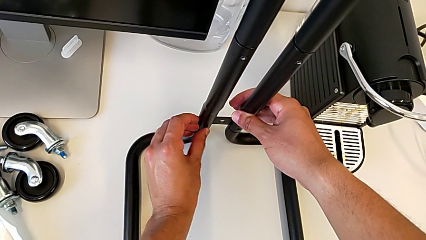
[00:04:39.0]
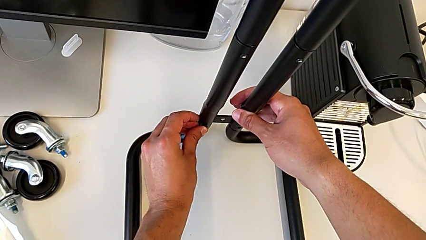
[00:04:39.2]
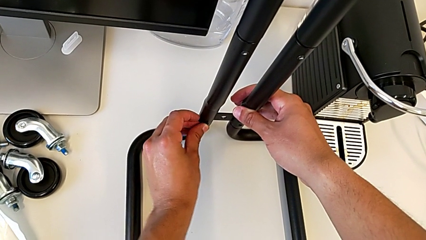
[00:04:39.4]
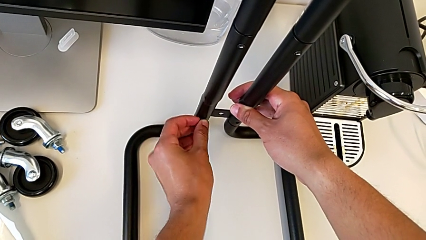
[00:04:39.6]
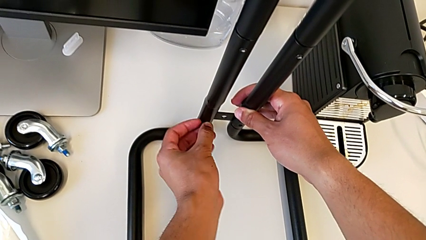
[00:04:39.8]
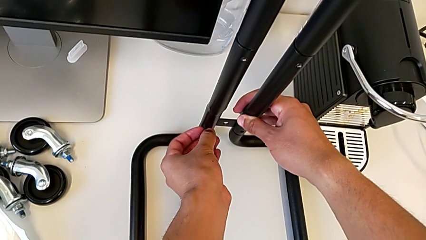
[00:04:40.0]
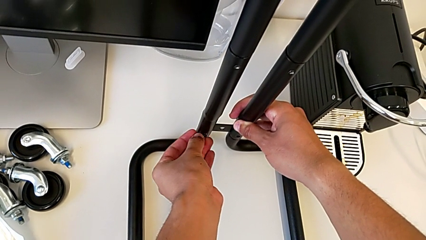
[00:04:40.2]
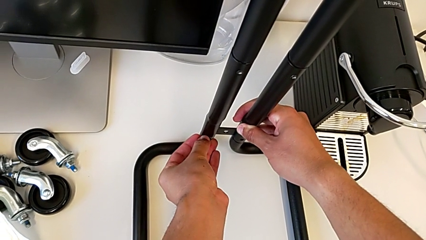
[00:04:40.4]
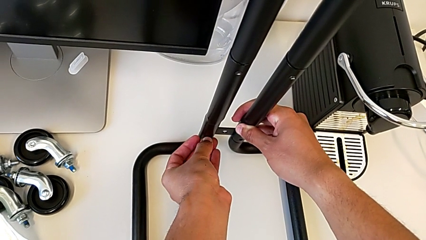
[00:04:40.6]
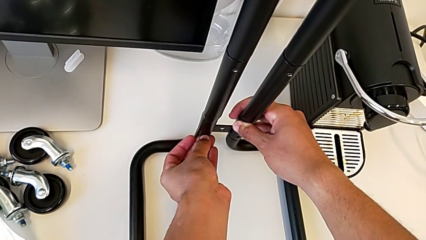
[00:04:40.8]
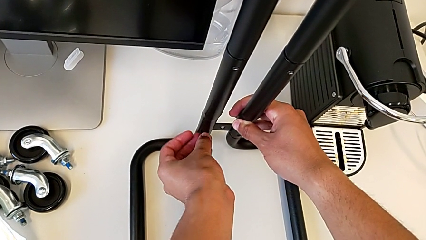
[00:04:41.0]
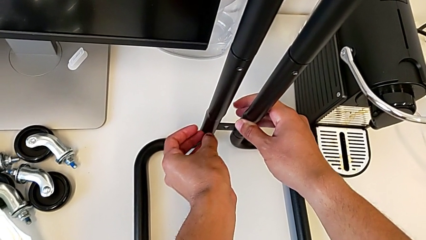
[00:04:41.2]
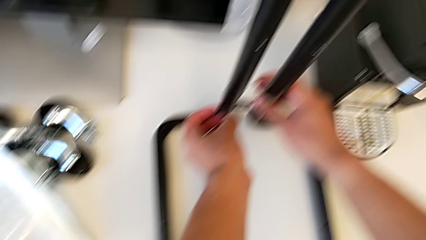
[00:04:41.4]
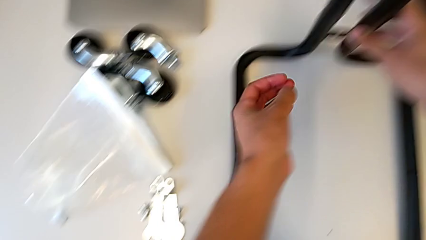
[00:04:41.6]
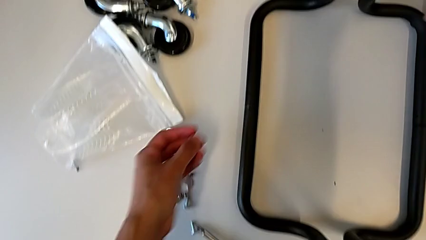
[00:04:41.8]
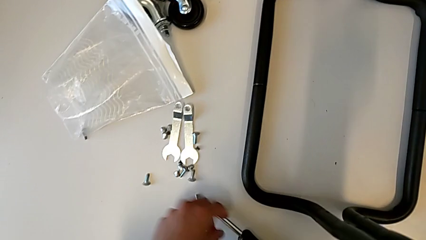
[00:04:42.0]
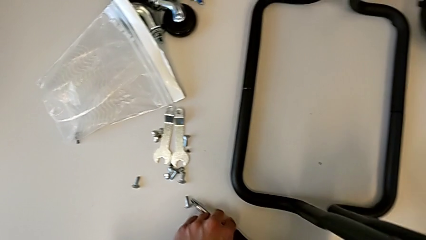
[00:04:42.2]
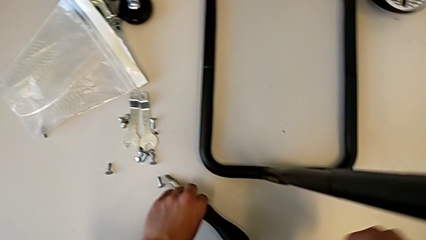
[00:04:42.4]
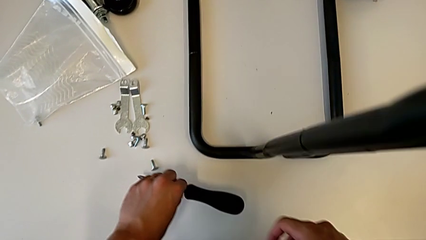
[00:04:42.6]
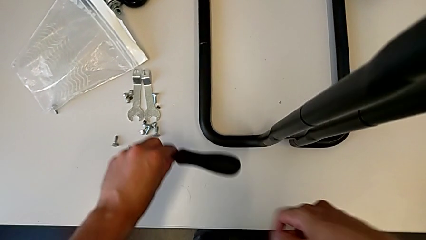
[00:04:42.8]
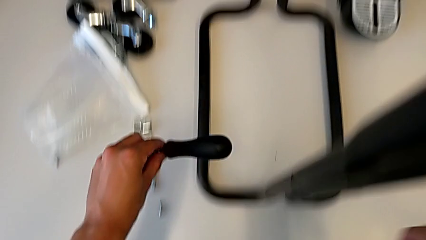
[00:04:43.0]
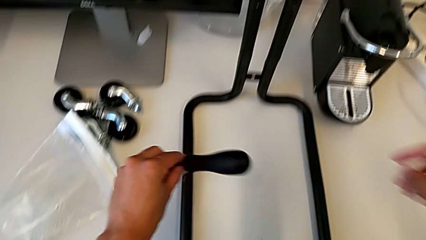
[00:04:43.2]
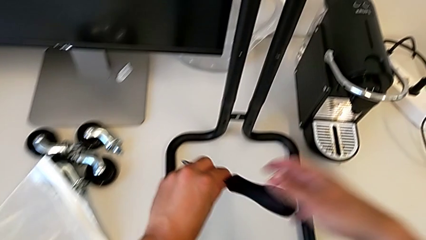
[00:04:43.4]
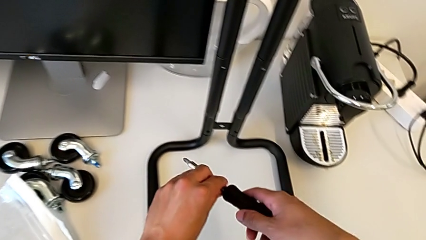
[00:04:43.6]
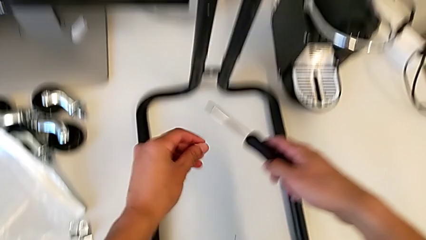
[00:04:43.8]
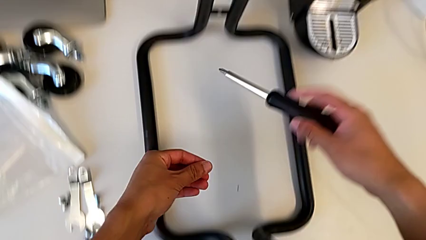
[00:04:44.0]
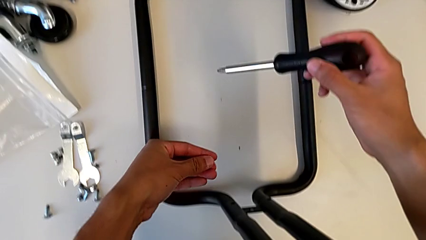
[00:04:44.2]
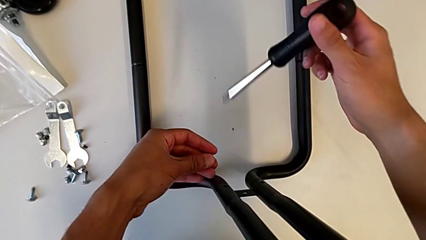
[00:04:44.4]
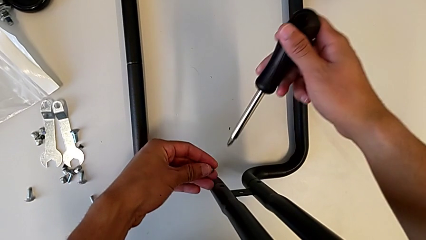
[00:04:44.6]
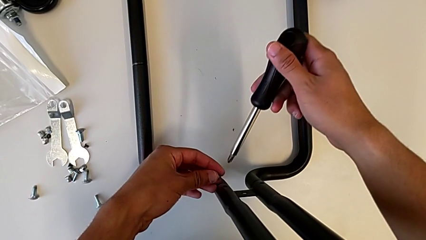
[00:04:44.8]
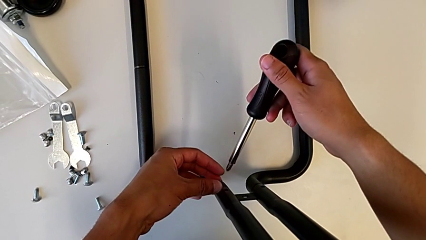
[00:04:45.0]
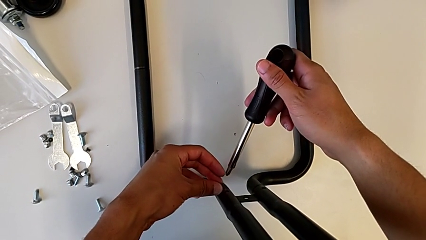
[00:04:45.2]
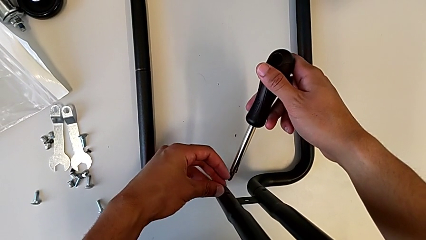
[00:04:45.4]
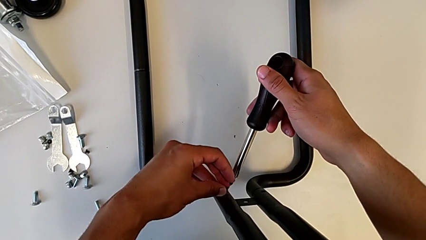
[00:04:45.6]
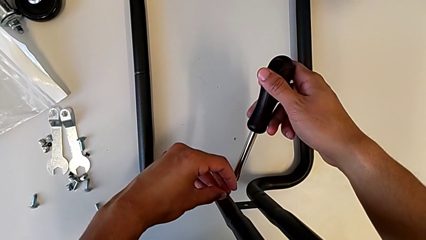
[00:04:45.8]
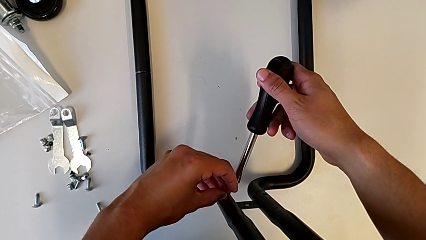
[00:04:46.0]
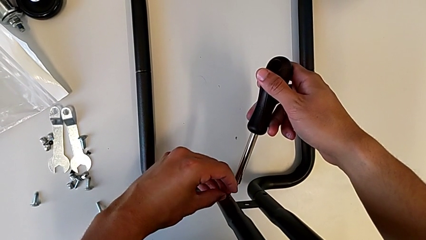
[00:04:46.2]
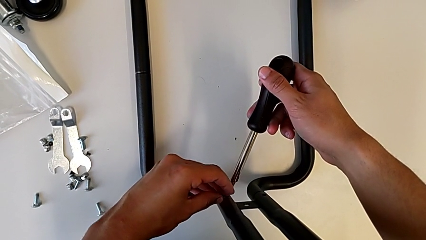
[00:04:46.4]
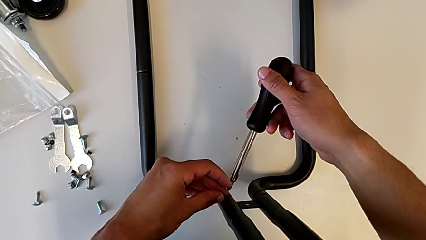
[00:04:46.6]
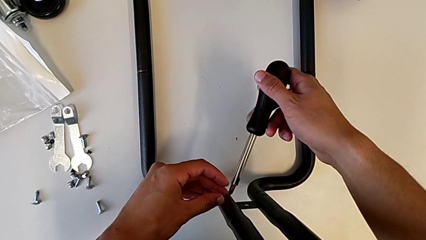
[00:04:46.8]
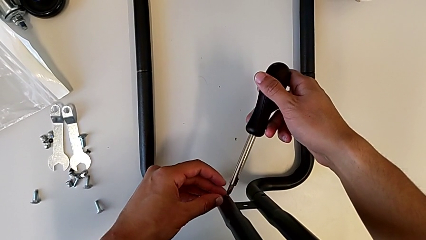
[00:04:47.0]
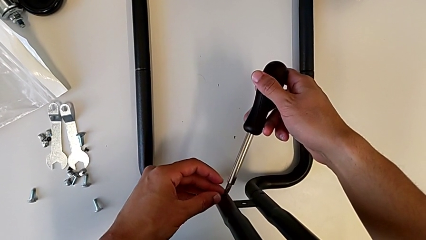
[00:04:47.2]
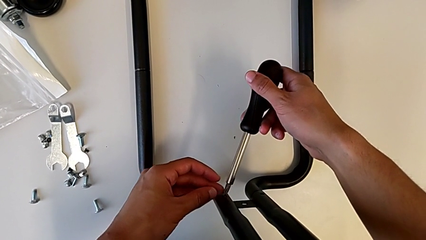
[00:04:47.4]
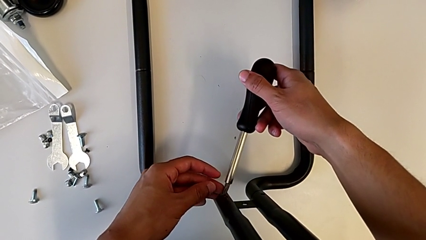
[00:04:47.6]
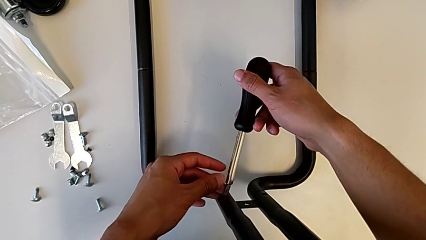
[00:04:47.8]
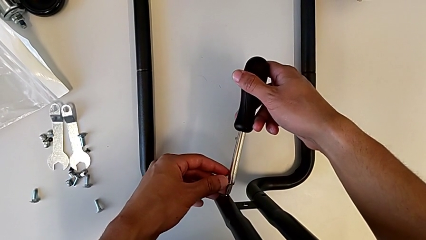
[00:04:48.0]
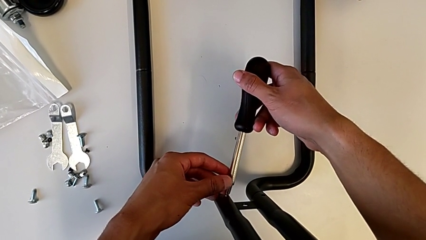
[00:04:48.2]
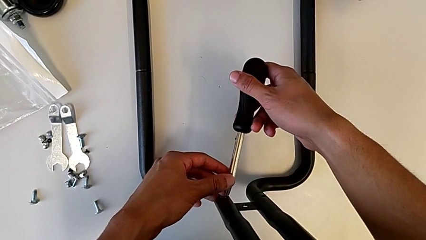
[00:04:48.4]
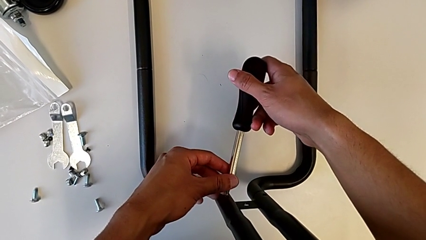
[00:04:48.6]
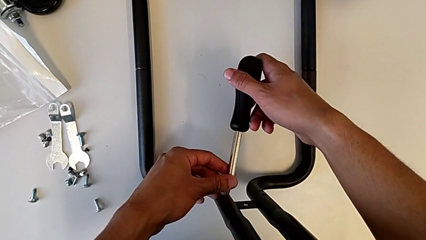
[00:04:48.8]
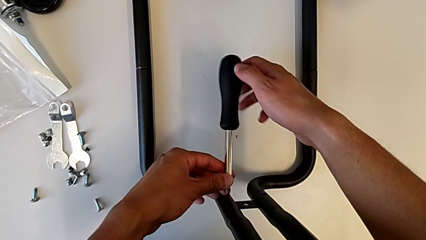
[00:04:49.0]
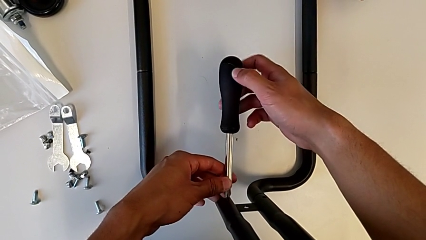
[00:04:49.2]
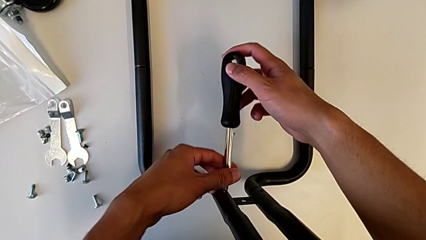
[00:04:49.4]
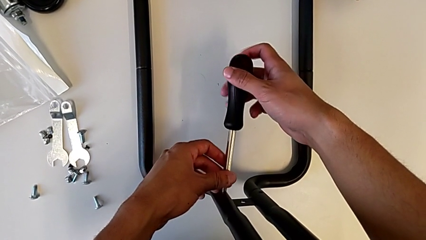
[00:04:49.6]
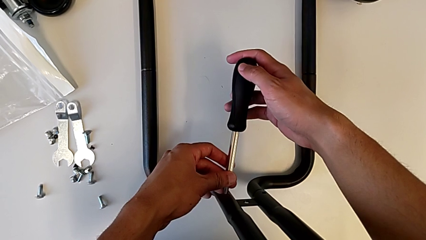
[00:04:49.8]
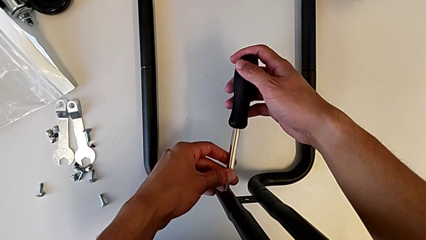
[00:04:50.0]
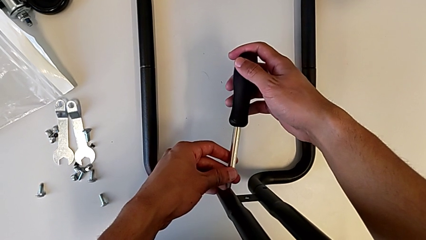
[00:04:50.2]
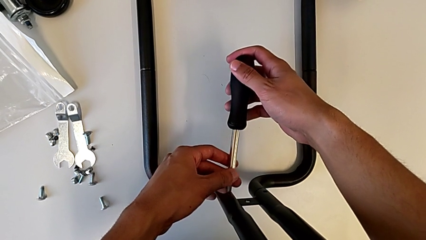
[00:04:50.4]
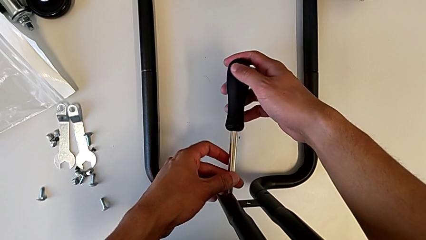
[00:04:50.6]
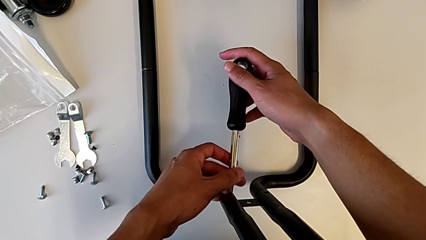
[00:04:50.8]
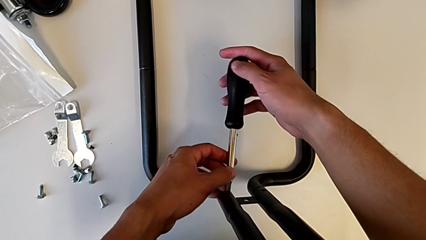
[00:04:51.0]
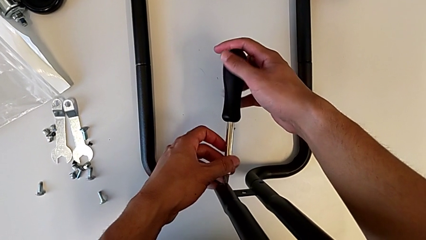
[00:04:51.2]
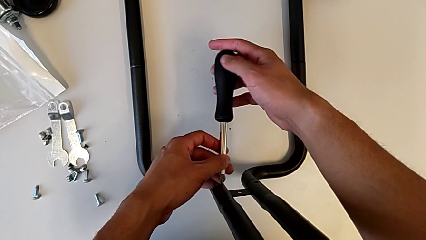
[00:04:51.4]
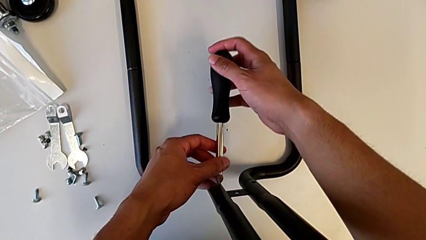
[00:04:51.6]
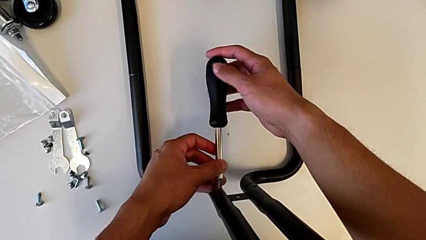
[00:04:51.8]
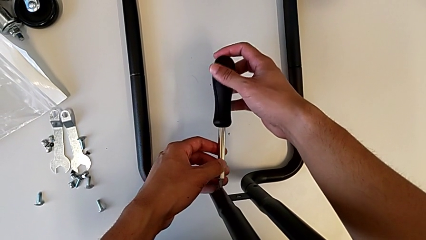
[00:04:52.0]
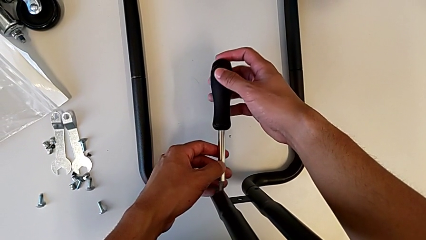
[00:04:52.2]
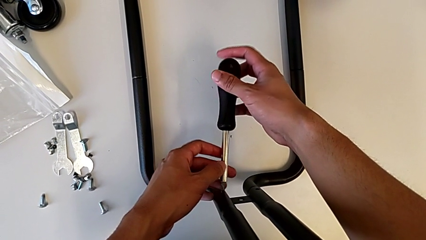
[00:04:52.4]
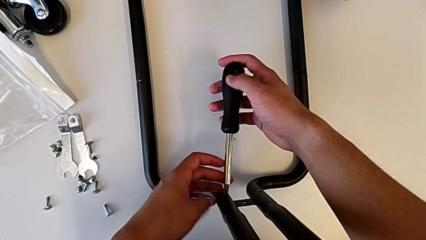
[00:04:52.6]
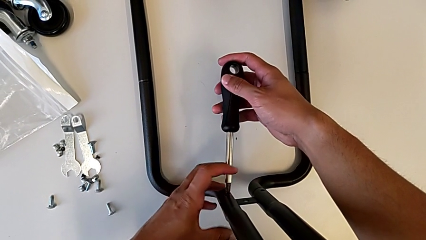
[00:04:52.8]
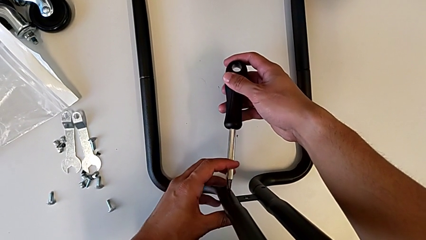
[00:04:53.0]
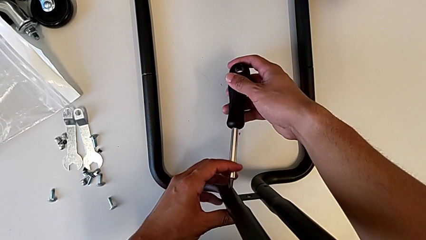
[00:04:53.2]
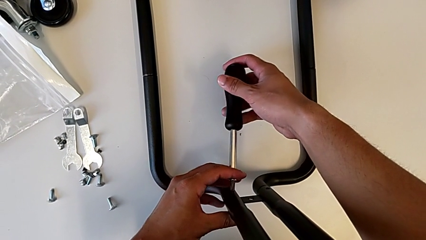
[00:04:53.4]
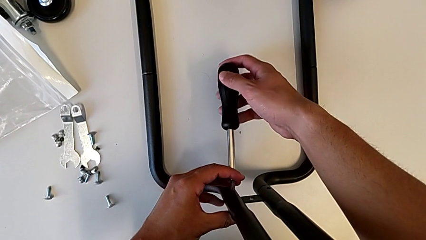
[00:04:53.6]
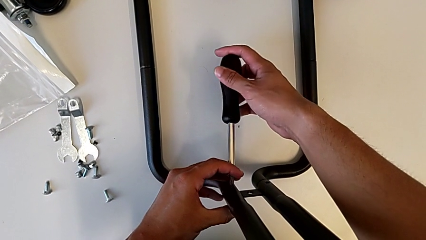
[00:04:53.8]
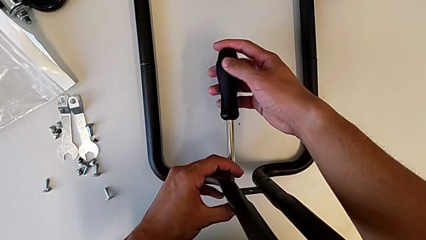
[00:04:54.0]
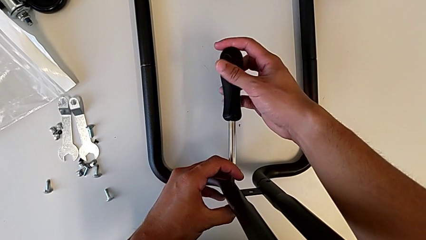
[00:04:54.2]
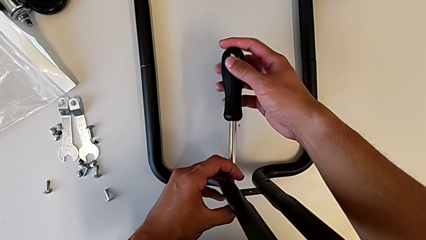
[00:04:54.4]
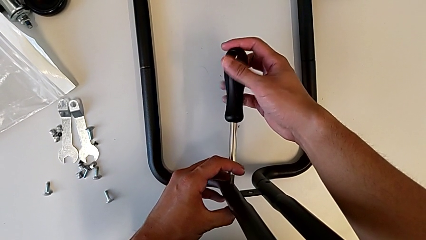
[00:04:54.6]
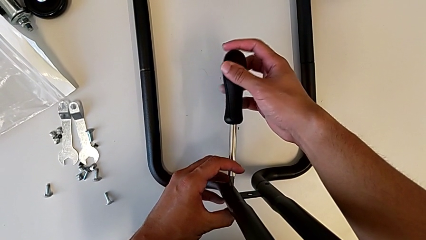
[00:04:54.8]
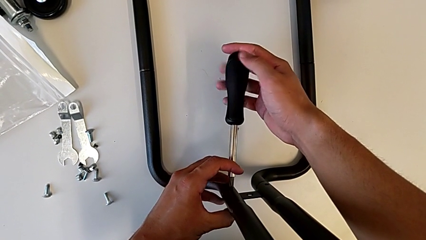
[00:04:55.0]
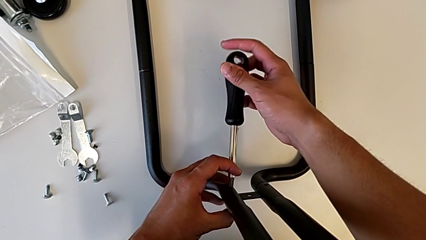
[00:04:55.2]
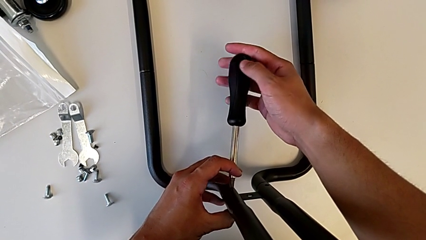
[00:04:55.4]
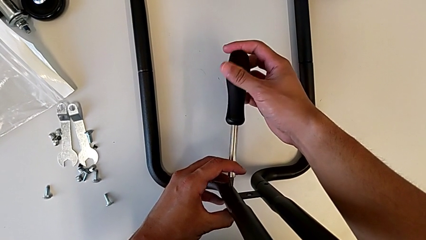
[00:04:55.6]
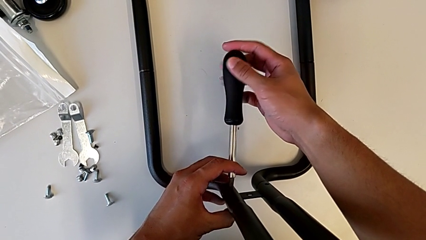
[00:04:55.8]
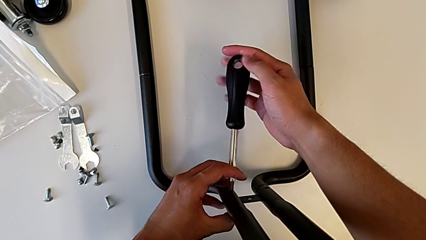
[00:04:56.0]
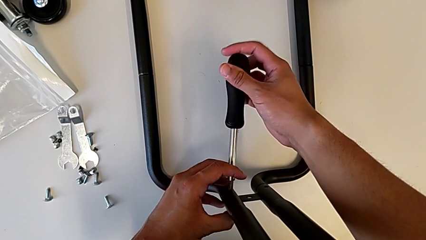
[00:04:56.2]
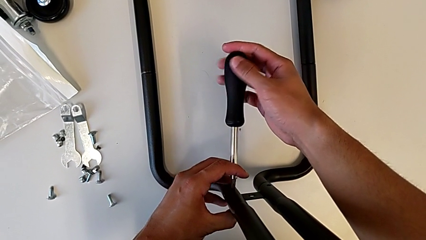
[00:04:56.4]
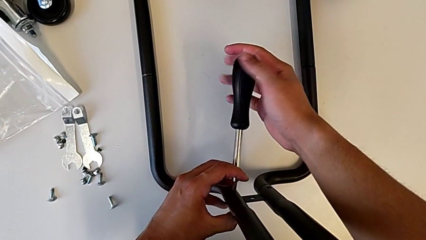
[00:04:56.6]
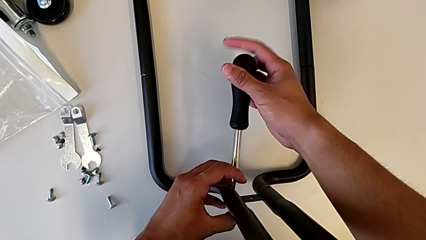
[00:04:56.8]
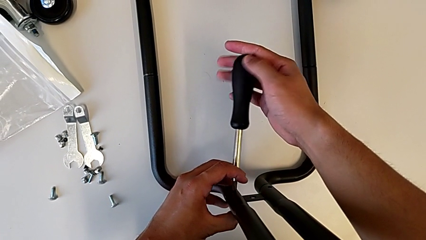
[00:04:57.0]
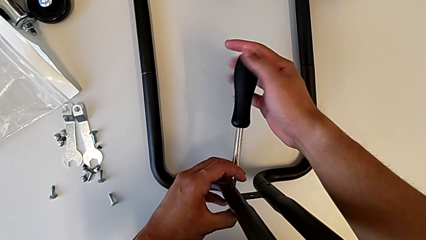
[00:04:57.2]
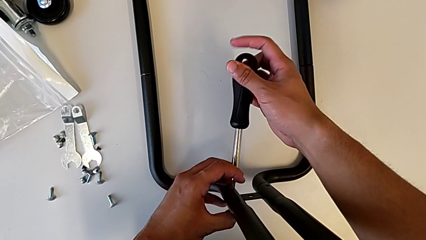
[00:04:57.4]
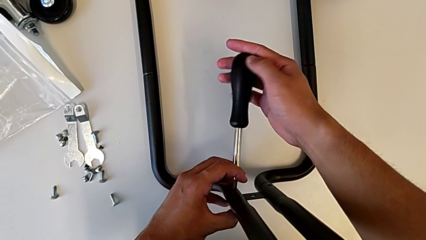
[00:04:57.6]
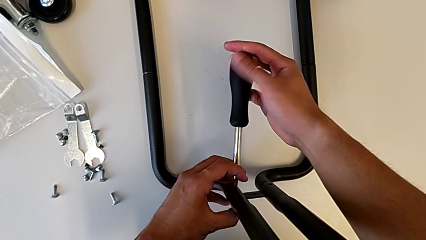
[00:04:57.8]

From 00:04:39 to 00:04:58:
The camera wearer is screwing the first sidebar to the base frame. They place the first screw, grab the second screw and begin to screw it.
